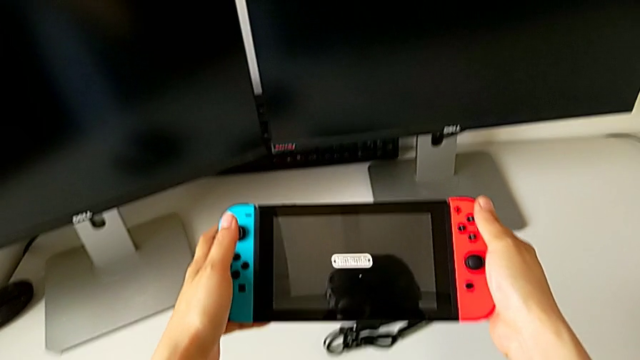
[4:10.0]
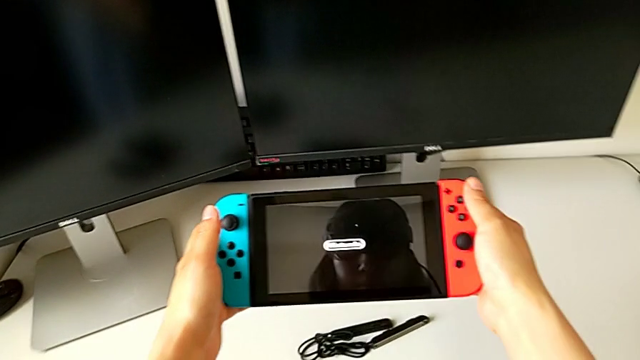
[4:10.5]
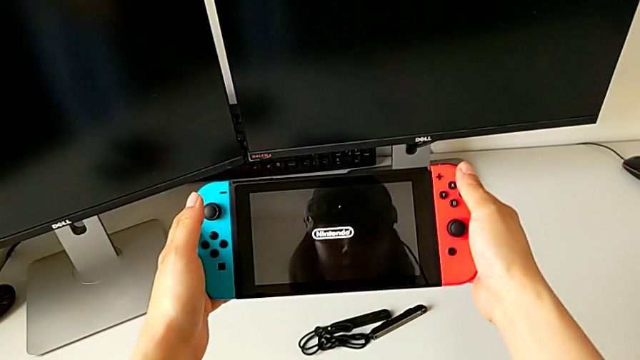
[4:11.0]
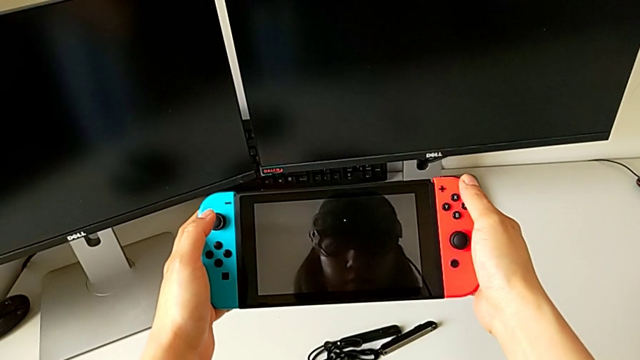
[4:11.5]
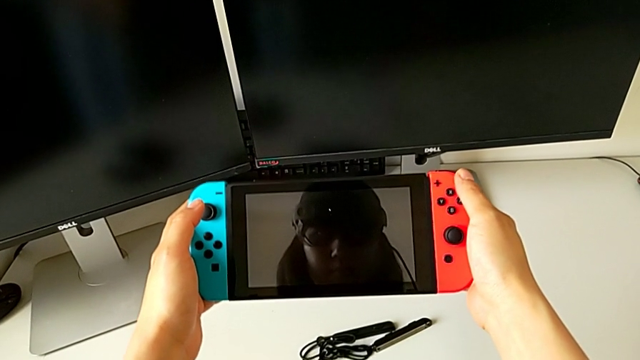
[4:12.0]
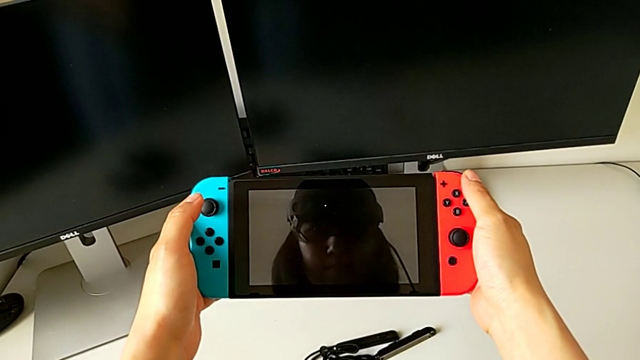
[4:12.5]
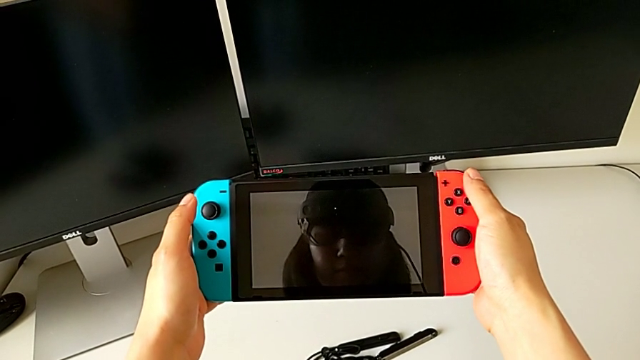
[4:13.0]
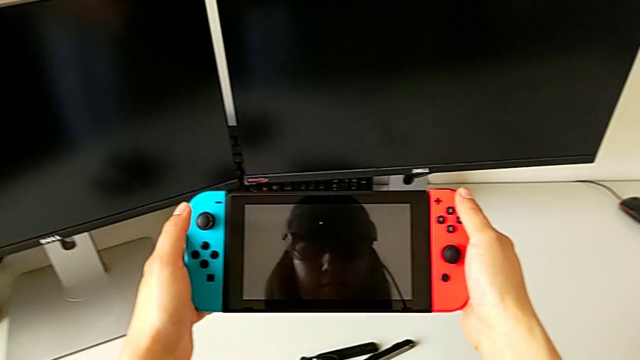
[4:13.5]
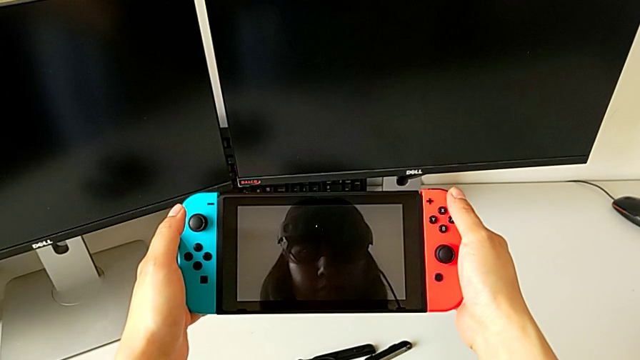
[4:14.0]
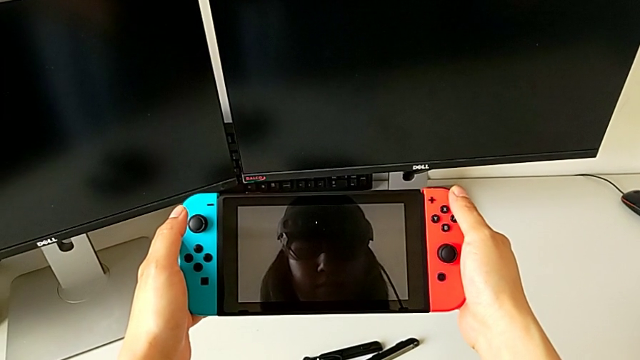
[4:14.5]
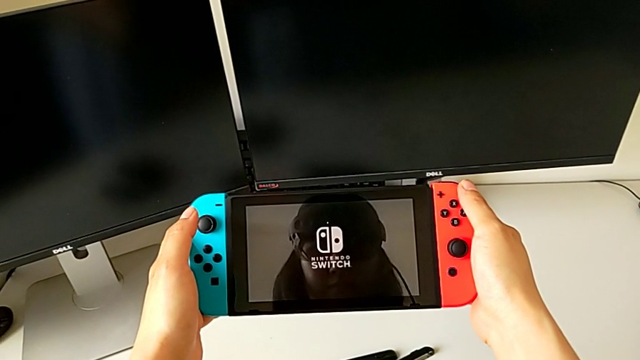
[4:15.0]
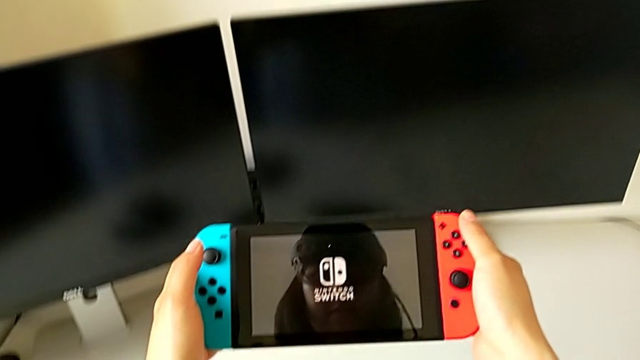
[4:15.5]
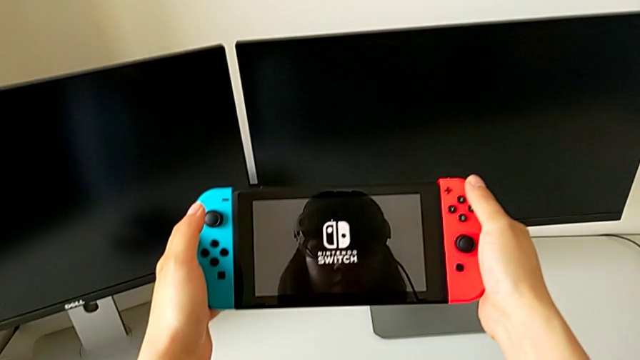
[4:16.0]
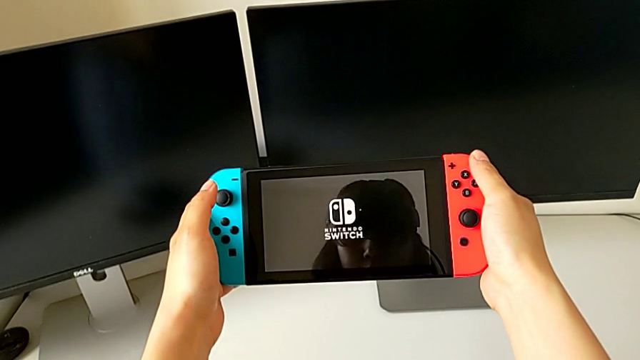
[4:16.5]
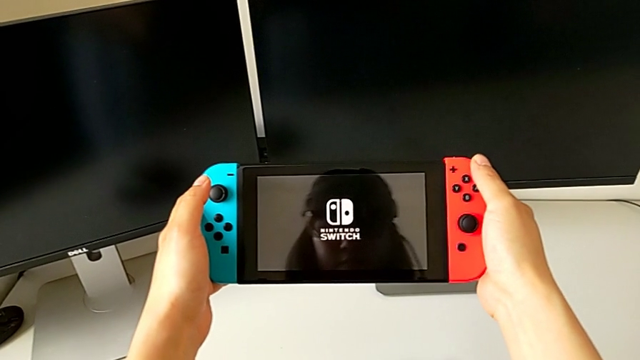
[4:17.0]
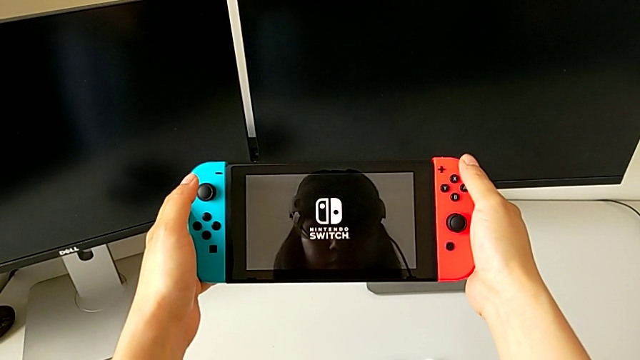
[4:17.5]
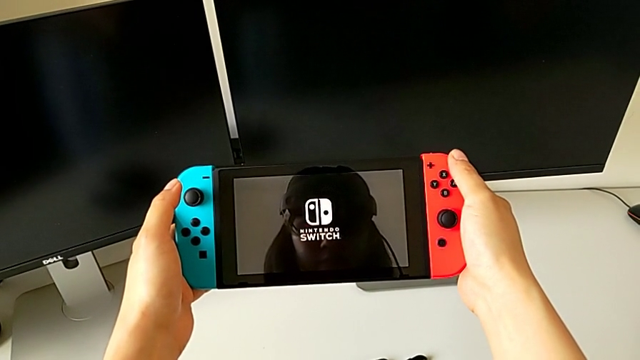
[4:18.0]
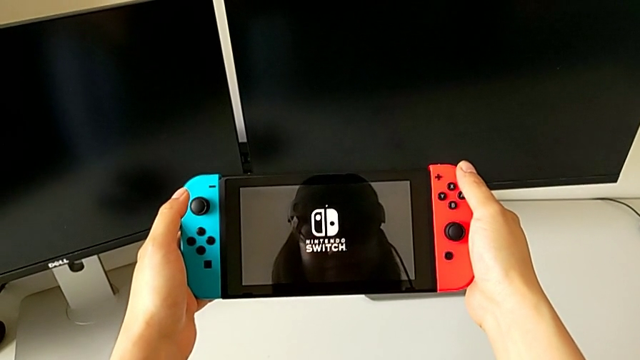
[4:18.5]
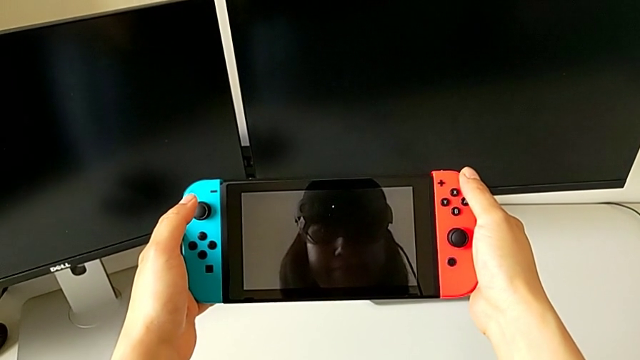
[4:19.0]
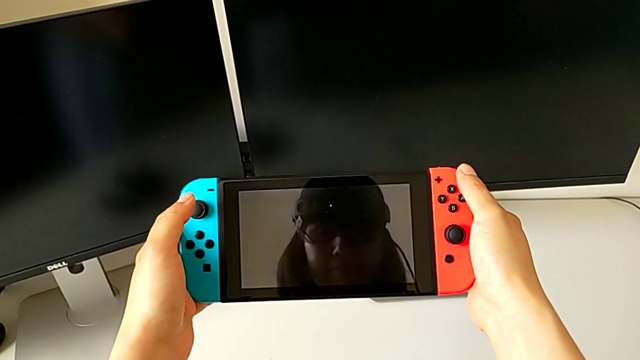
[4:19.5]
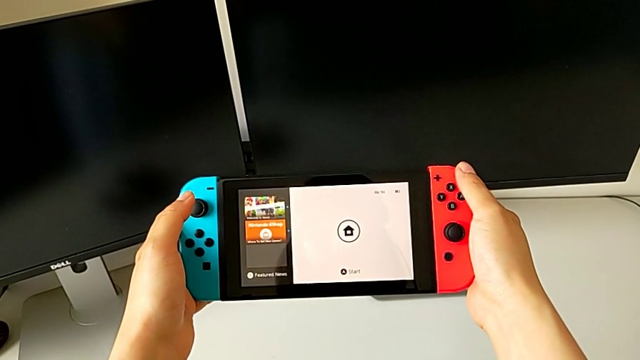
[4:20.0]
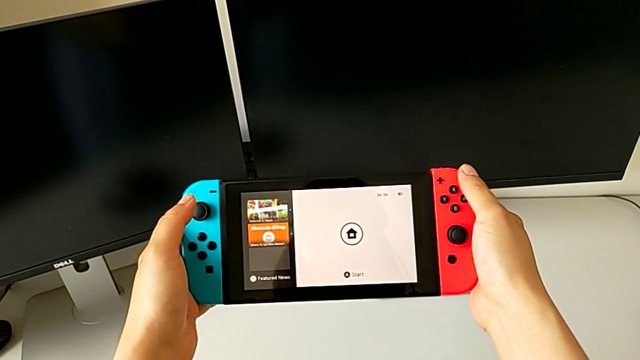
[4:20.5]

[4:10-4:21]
The camera wearer is turning on the Nintendo Switch. They turn on the Nintendo Switch twice and begin to turn on the touch screen.

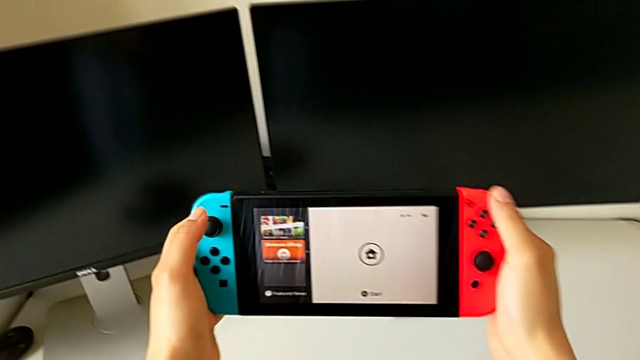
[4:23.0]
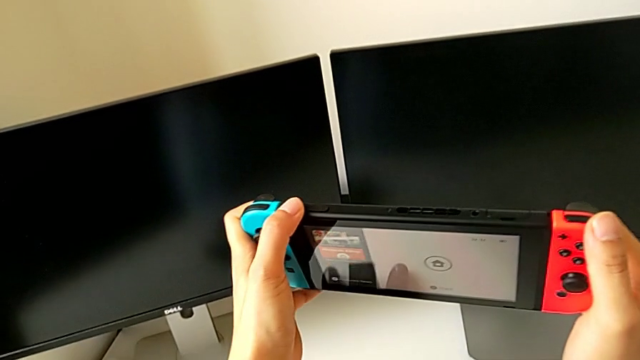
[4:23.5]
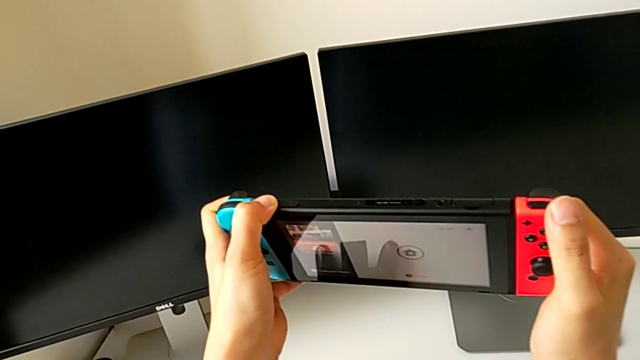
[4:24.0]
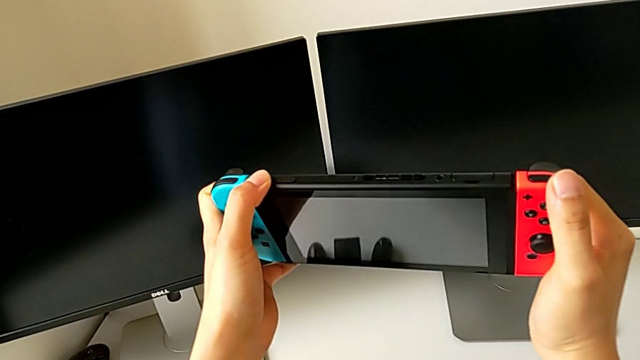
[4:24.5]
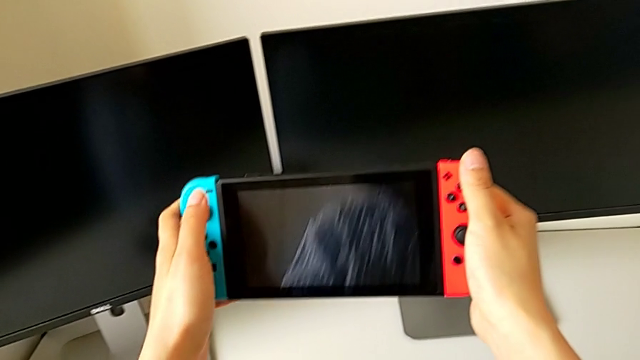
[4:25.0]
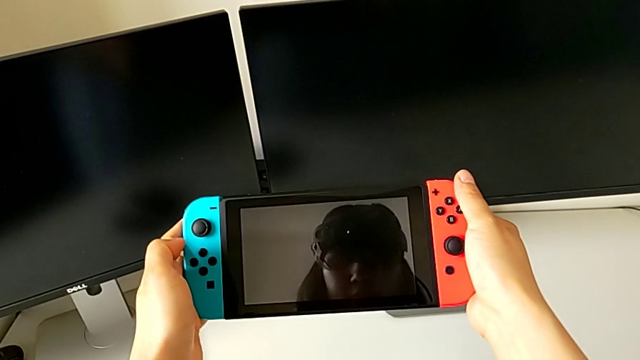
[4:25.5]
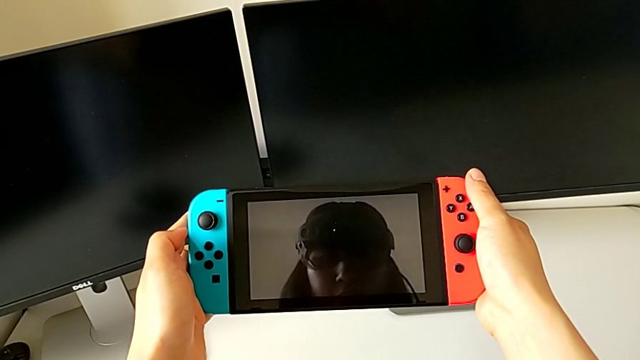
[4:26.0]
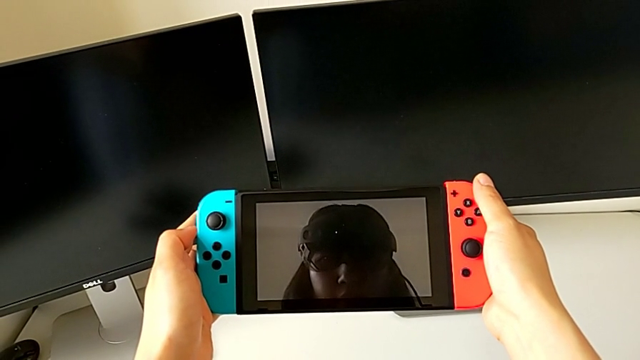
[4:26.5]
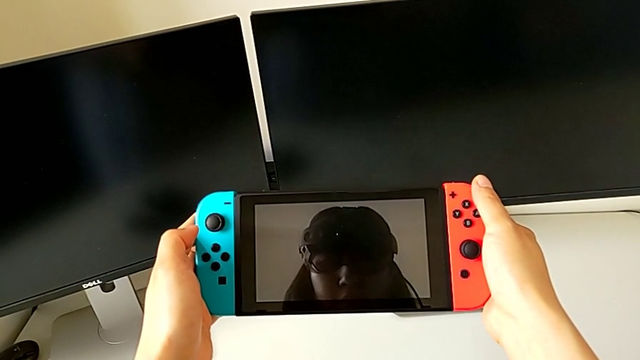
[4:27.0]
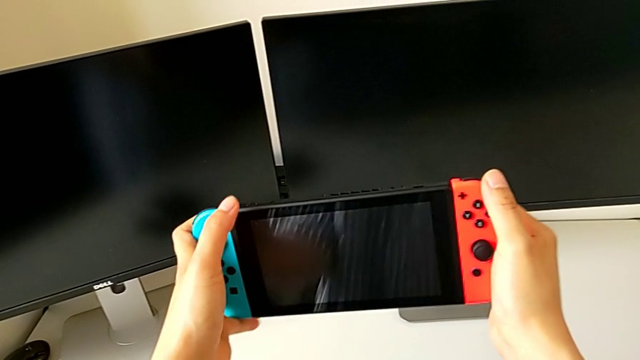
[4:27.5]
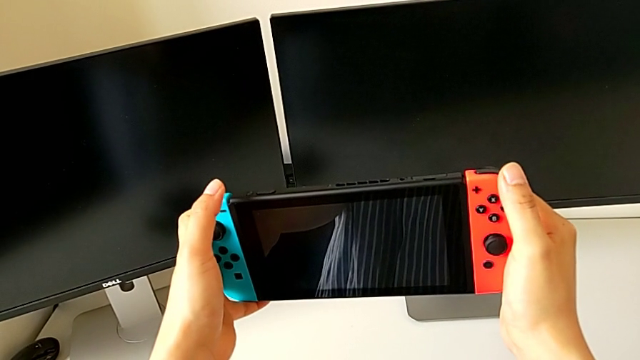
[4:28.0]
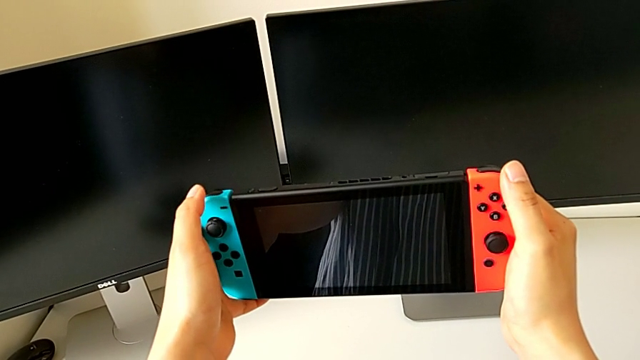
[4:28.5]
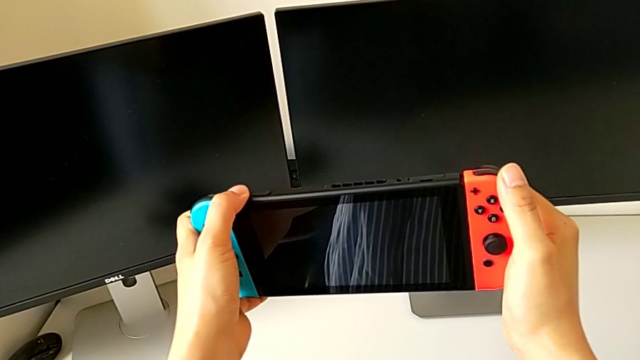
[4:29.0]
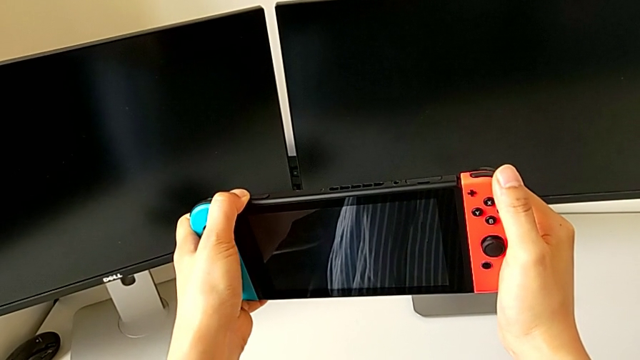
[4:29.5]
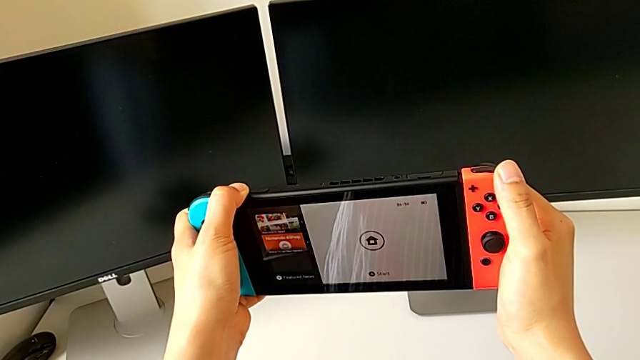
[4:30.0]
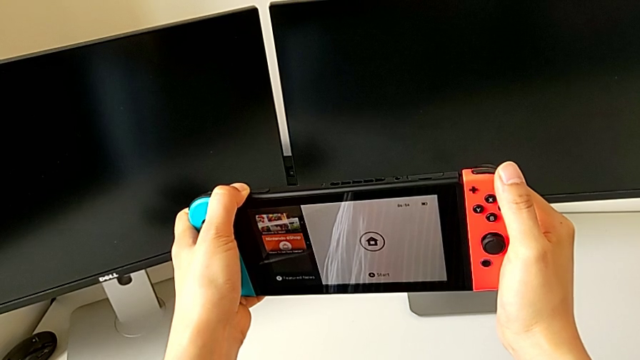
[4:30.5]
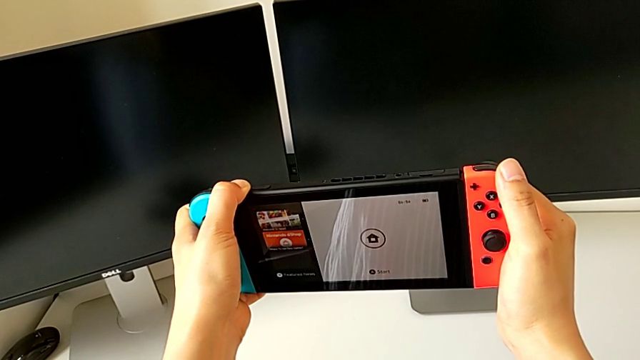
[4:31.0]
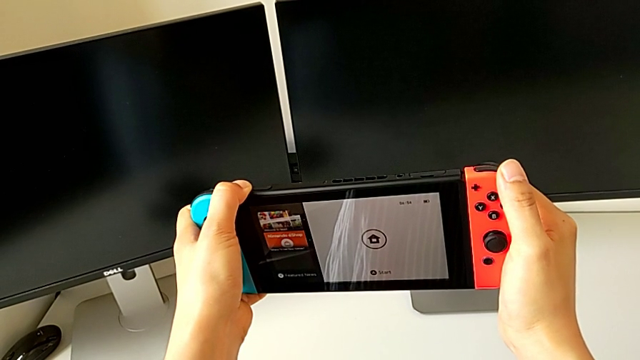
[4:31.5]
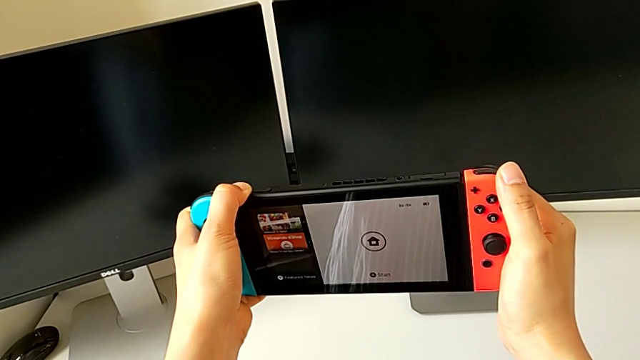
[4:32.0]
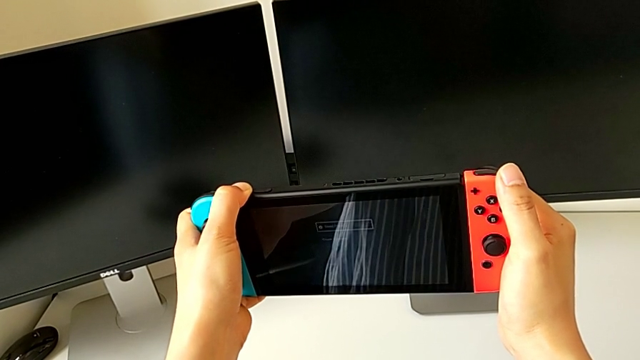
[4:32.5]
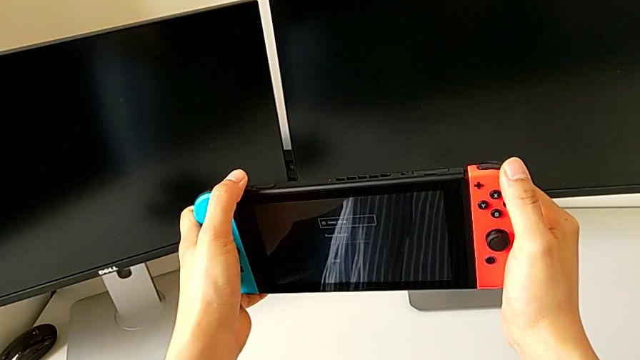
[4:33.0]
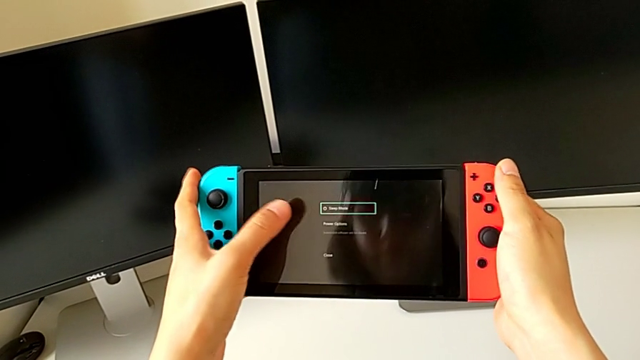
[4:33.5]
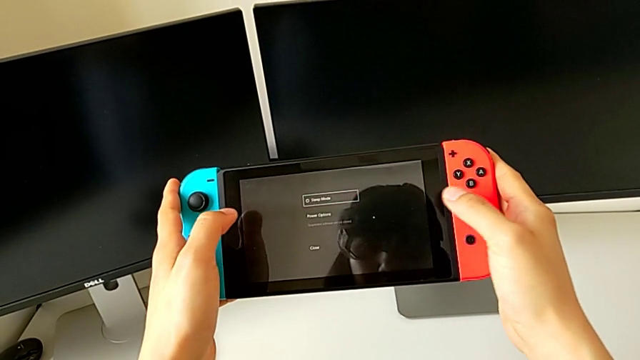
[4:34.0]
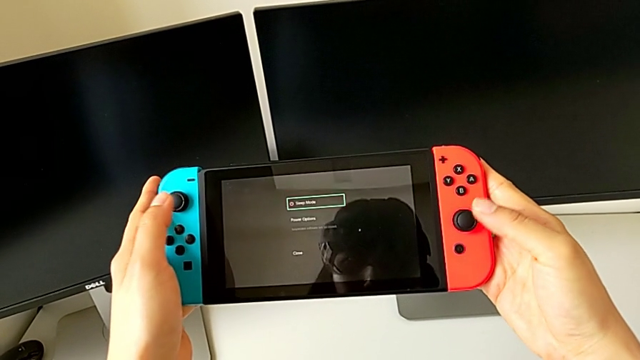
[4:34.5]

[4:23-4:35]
The camera wearer is turning off the Nintendo Switch. They press the button, hold the Nintendo Switch, flip it, press the button, press the volume button, hold the button and turn the Nintendo Switch.
